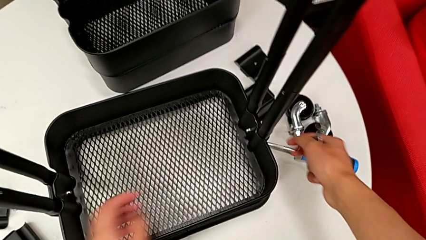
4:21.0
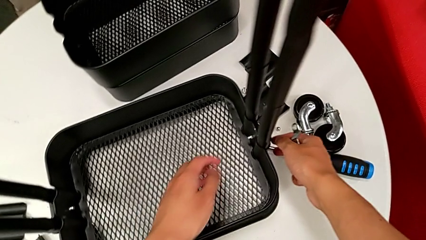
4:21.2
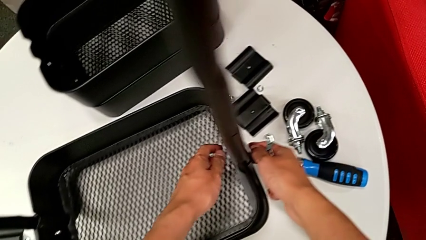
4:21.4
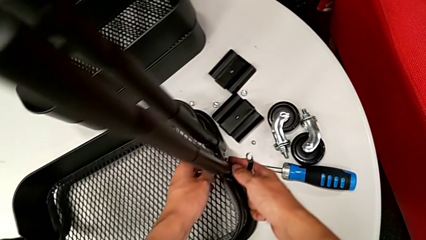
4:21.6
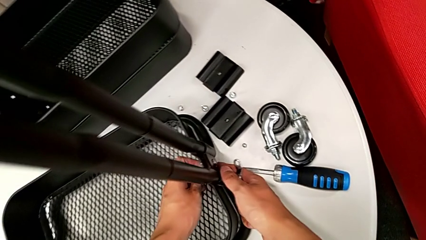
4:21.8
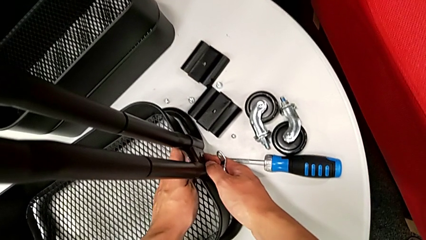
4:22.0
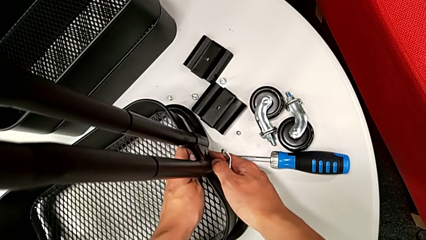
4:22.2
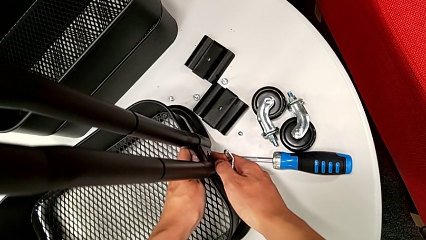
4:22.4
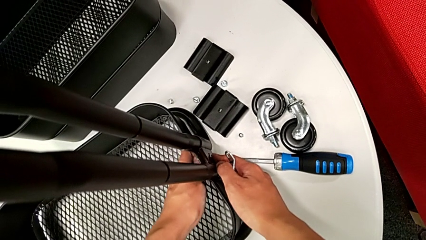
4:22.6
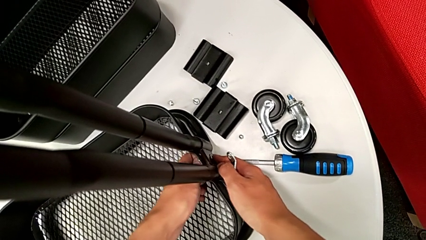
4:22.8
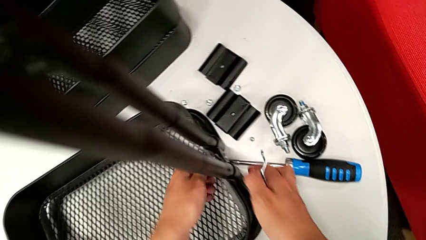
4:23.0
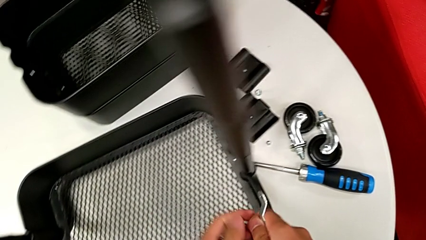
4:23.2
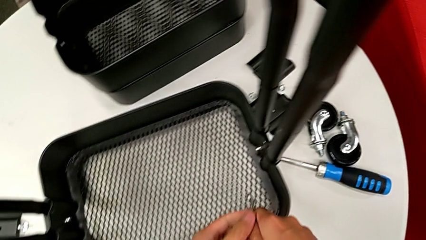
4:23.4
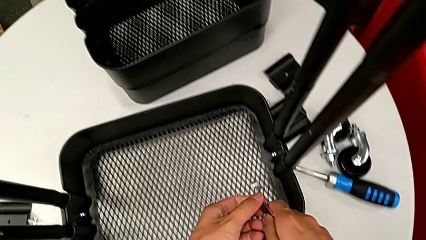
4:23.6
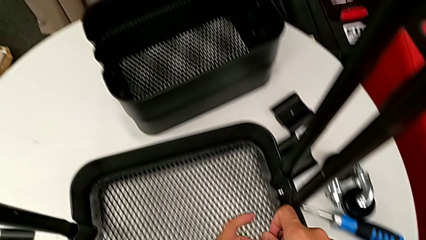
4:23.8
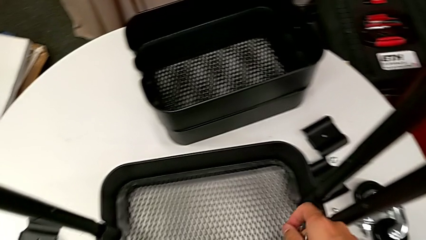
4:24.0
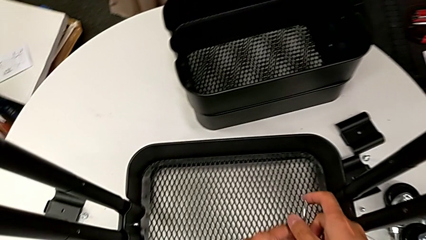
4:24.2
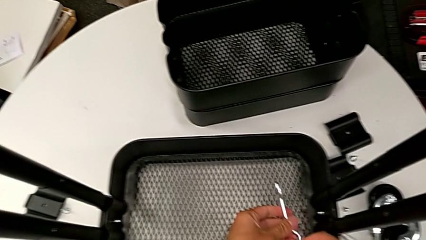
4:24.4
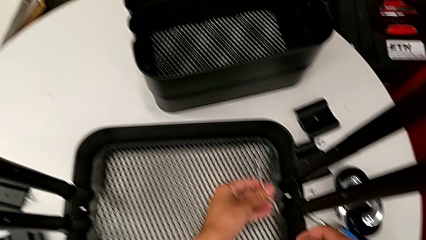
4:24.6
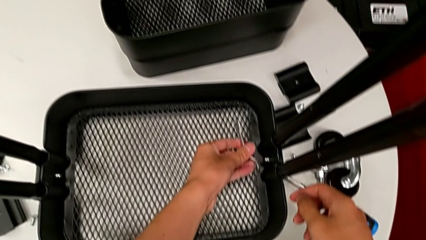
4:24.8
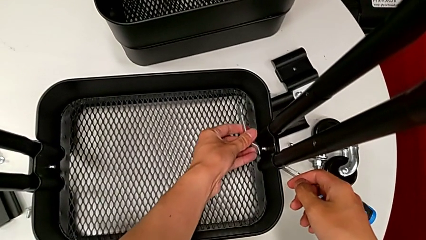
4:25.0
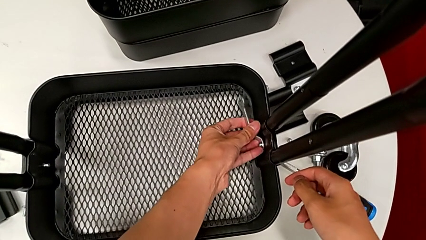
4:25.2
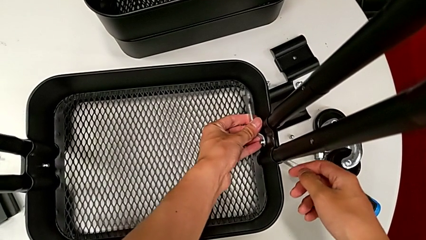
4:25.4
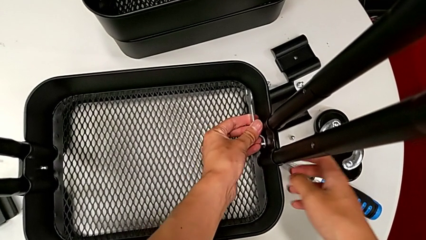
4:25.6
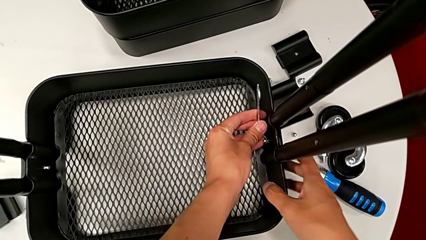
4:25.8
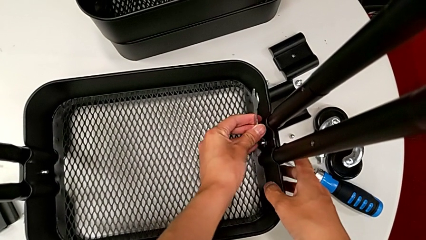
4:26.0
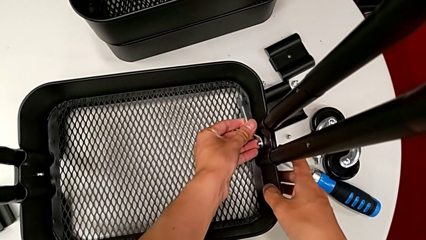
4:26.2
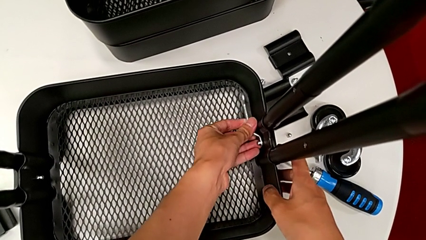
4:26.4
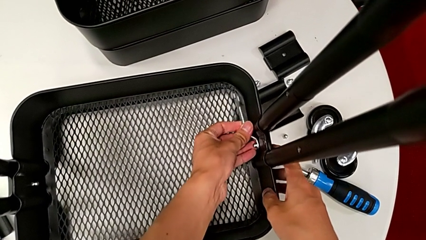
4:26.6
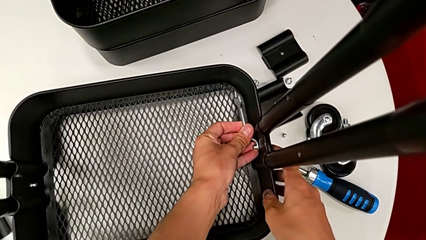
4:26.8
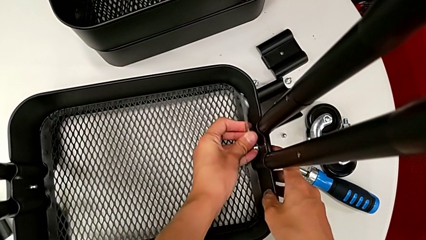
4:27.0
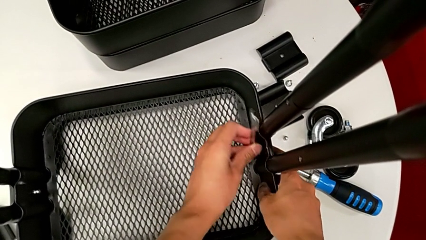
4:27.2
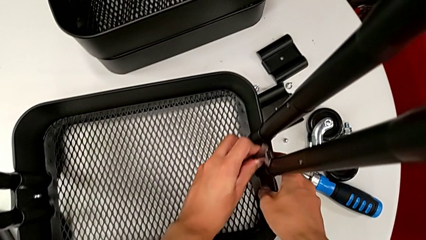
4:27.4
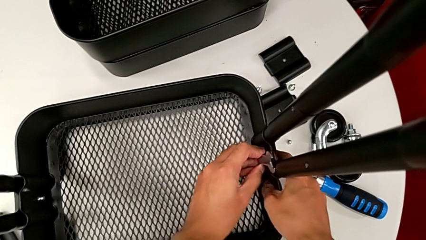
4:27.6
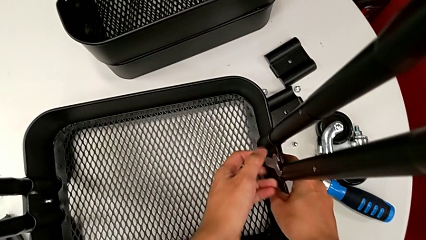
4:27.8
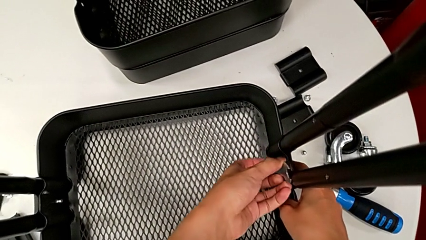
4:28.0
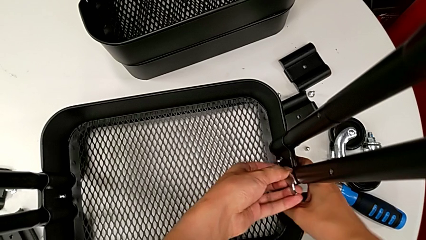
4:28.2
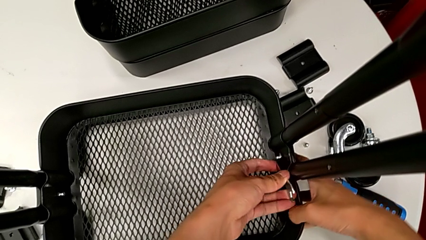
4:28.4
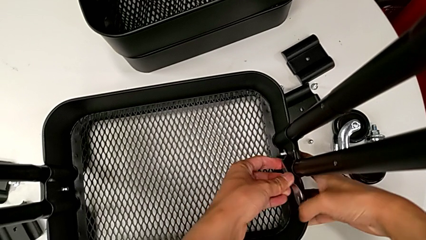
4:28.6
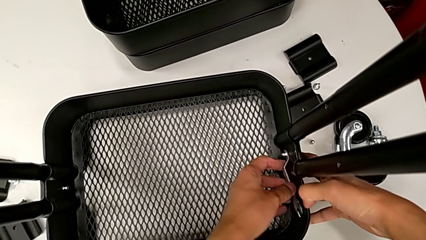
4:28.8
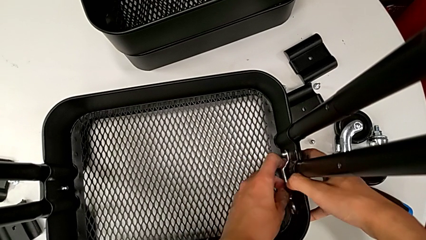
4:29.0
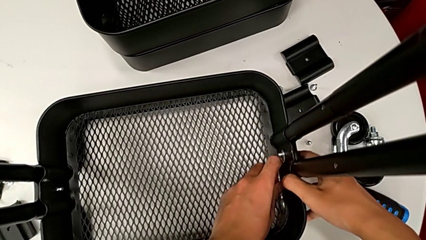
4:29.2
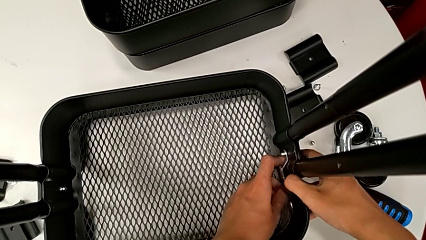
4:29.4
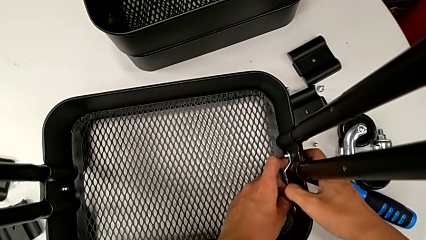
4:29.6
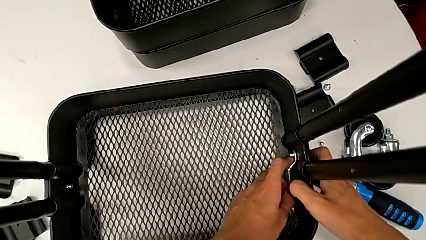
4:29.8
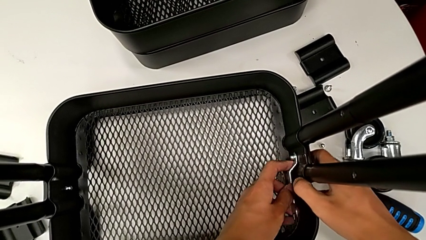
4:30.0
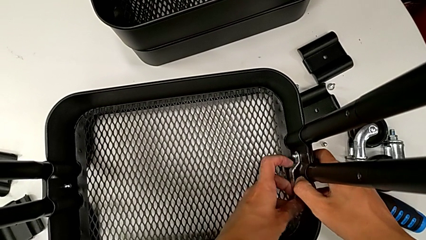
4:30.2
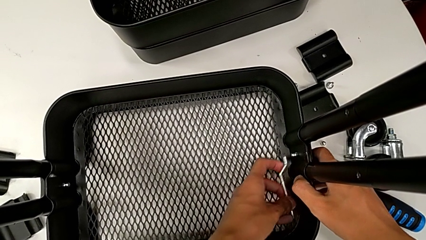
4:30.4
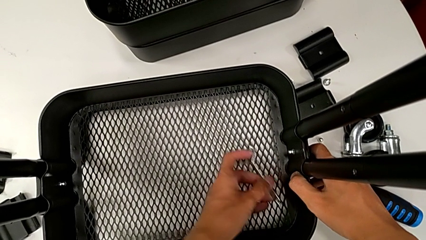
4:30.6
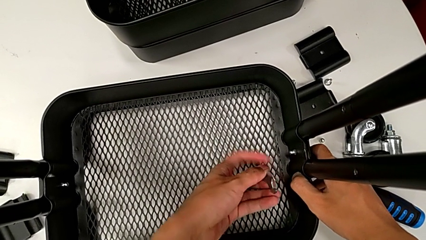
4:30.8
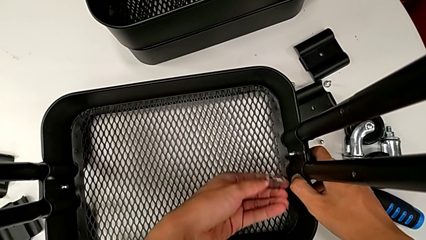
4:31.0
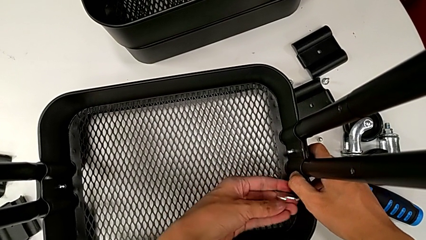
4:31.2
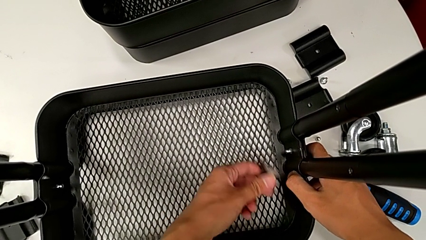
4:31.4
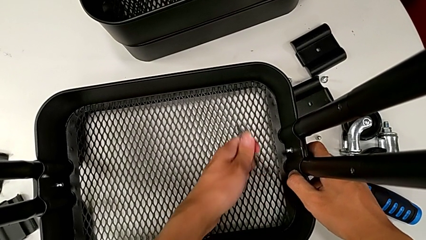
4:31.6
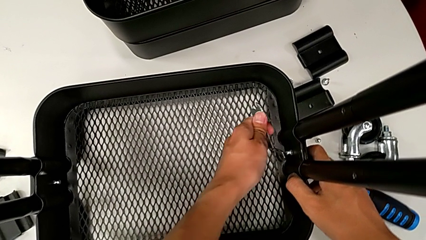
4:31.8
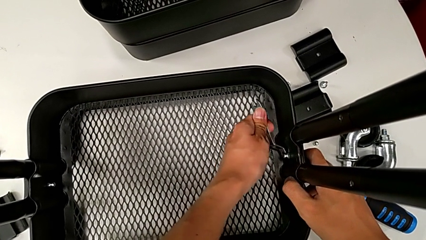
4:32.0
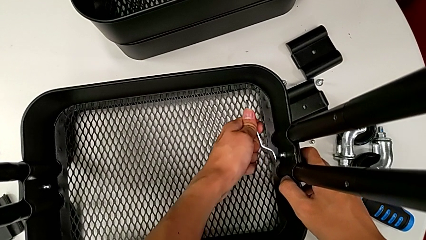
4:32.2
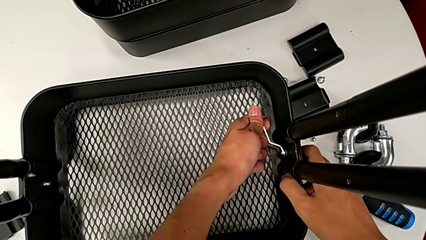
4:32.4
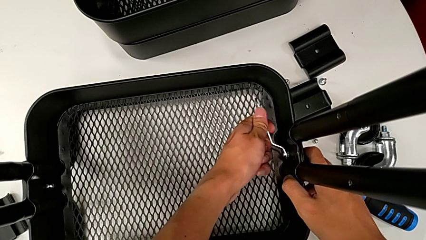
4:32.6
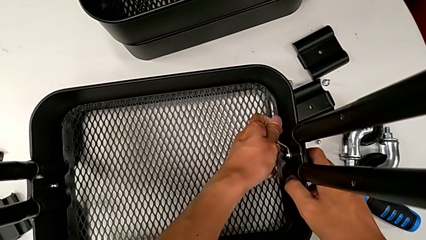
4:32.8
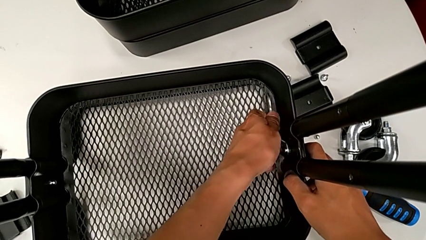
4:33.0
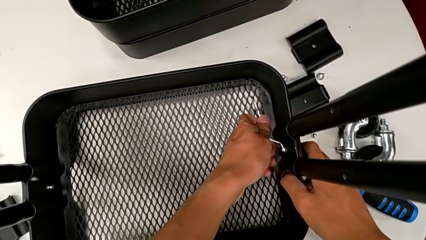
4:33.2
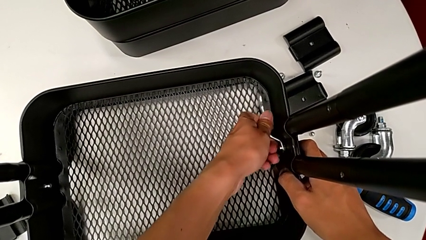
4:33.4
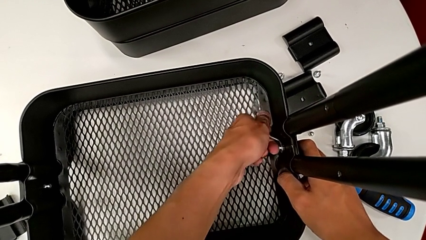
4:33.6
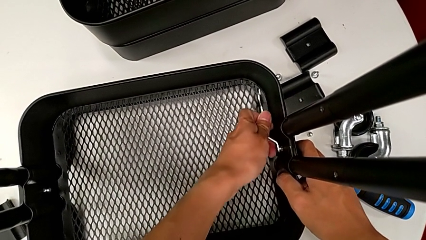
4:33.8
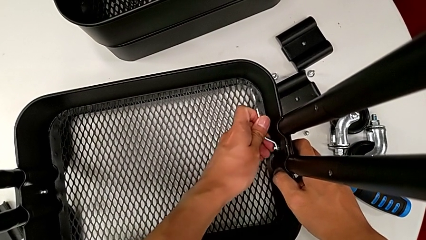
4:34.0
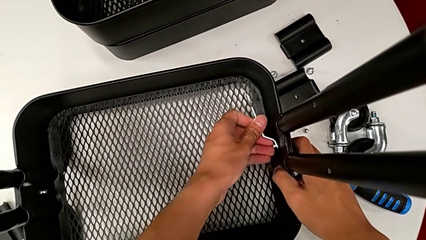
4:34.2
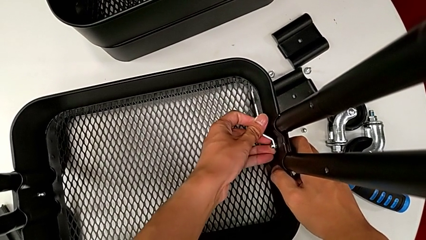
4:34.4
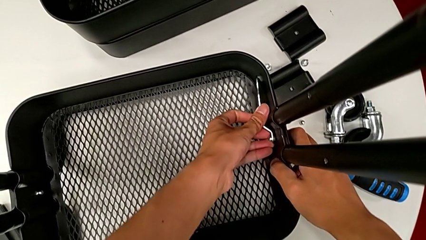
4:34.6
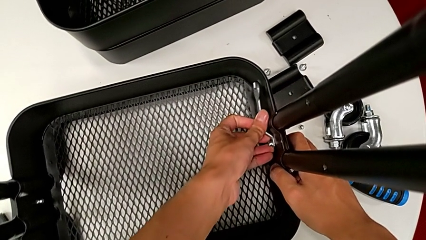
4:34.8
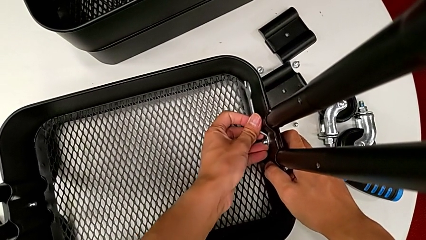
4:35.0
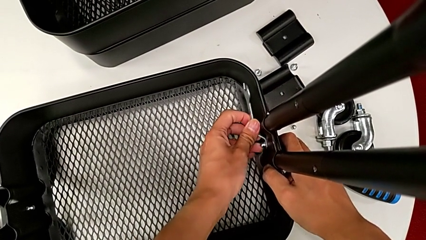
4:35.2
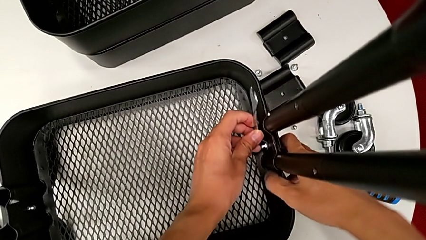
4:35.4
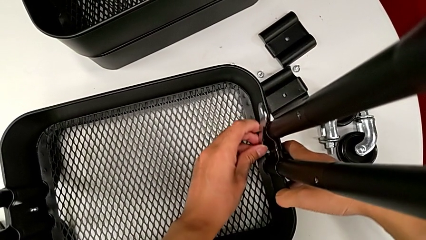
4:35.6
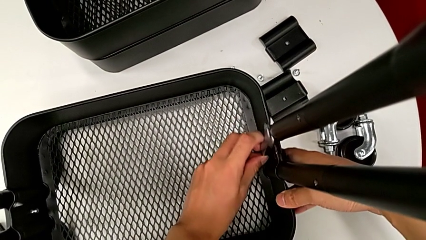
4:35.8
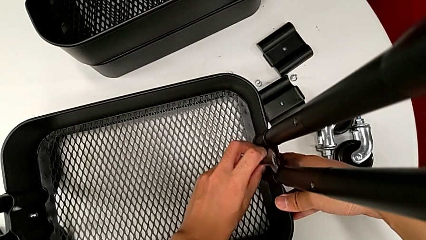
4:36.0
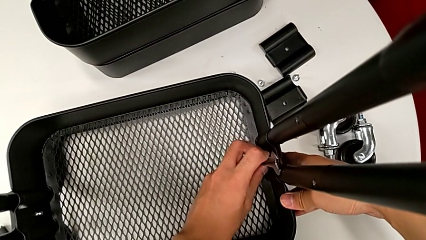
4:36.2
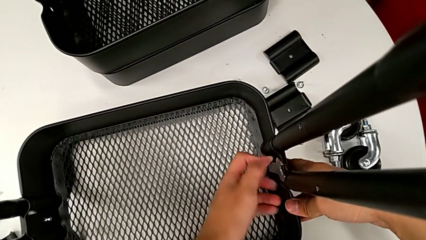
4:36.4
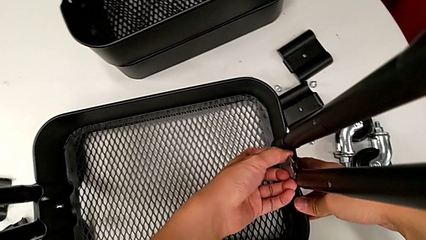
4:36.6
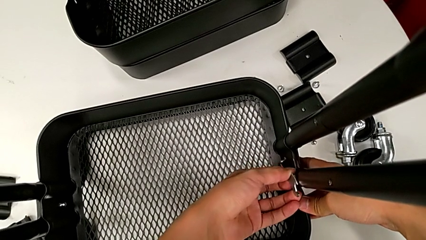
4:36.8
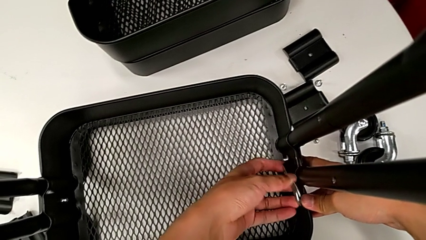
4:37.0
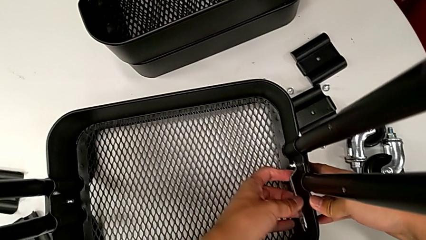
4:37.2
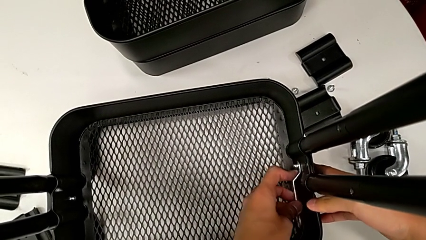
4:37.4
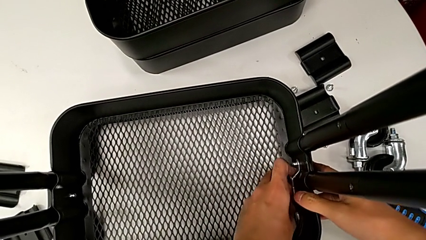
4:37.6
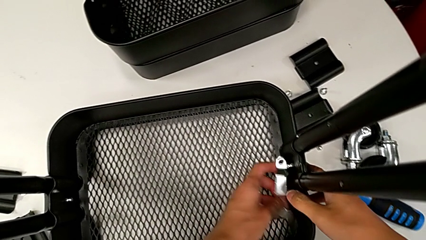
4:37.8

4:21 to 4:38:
The camera wearer is disassembling the bottom grid tray of the rolling cart. They grab the utility cart, unscrew the hexagon cap nut, rotate the hexagonal wrench, insert it, unscrew the hexagon cap nut, withdraw the hexagonal wrench, rotate it, insert it and unscrew the hexagon cap nut.
